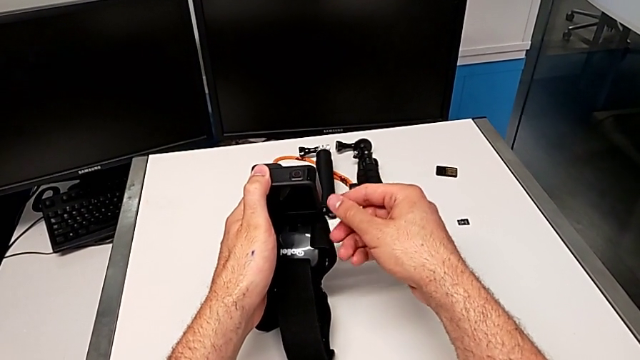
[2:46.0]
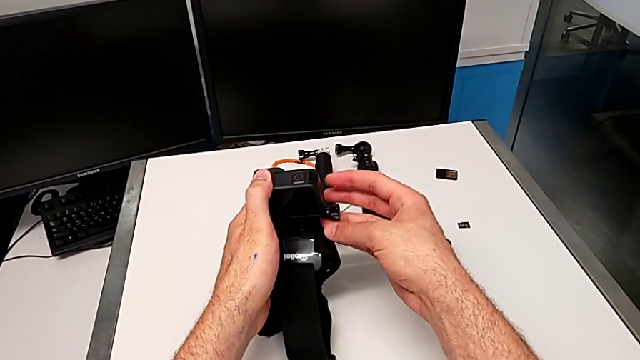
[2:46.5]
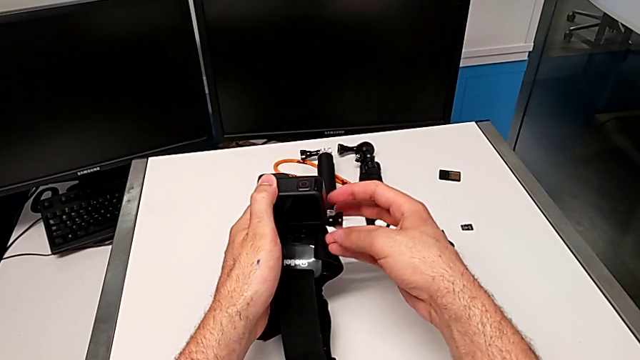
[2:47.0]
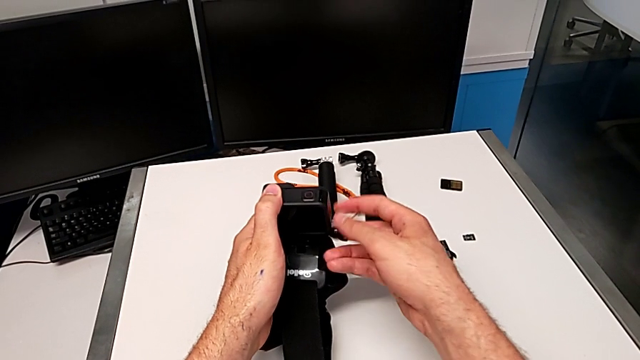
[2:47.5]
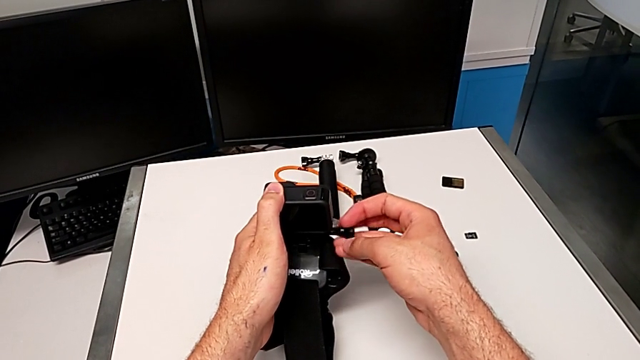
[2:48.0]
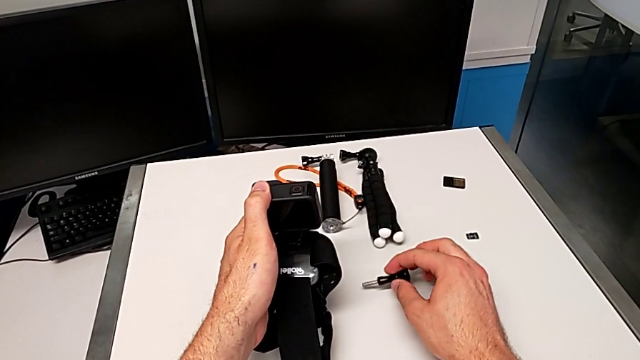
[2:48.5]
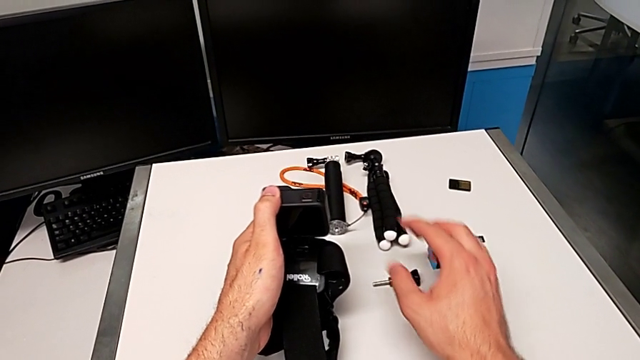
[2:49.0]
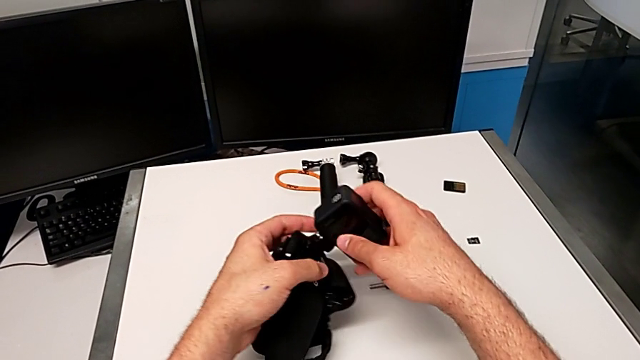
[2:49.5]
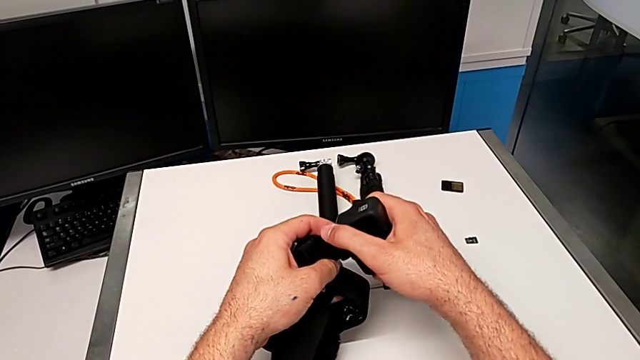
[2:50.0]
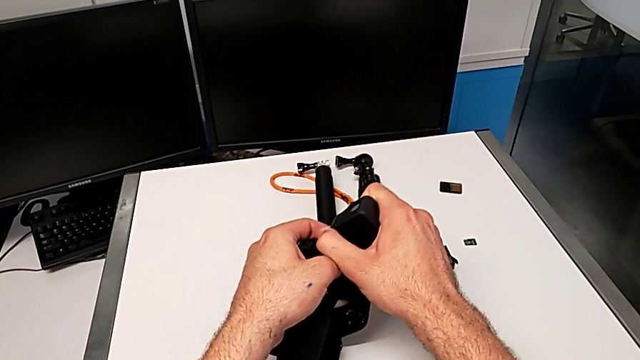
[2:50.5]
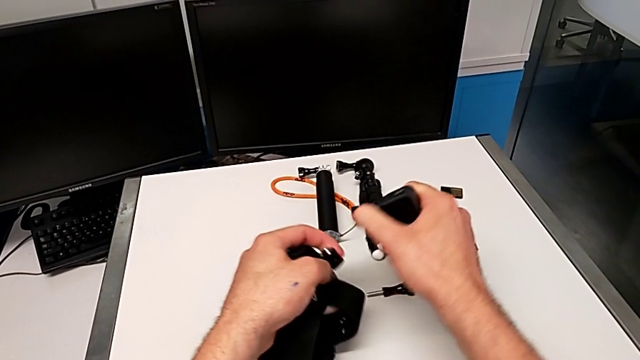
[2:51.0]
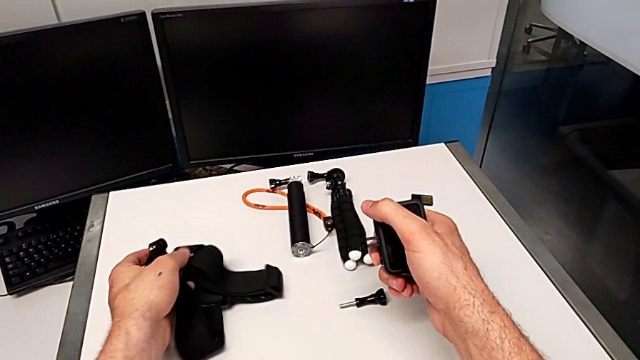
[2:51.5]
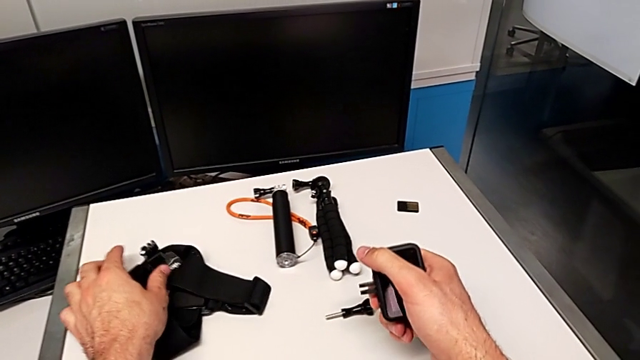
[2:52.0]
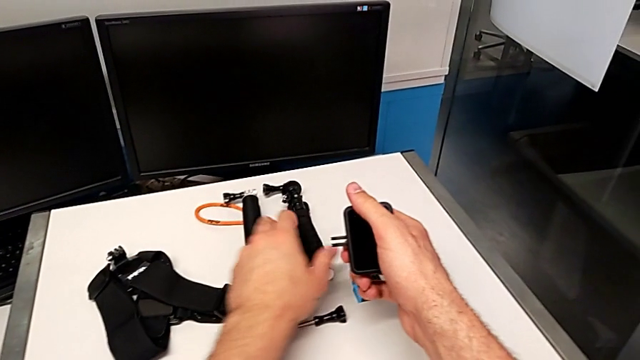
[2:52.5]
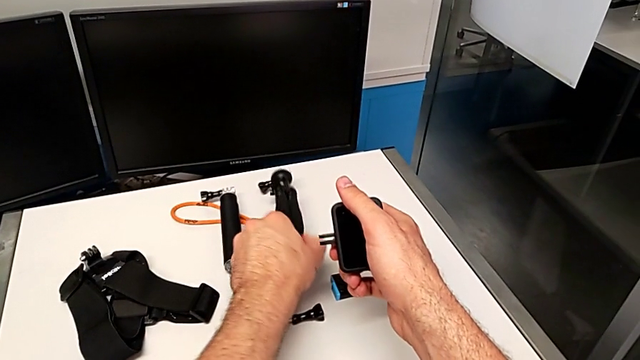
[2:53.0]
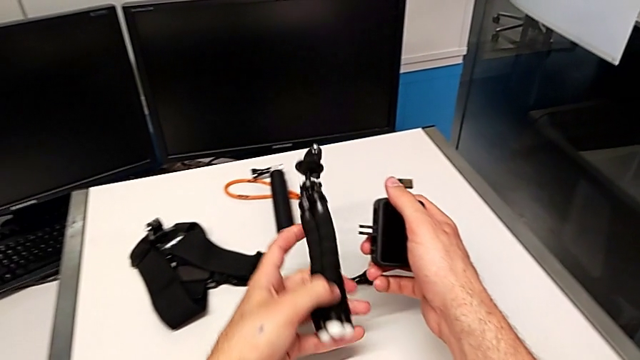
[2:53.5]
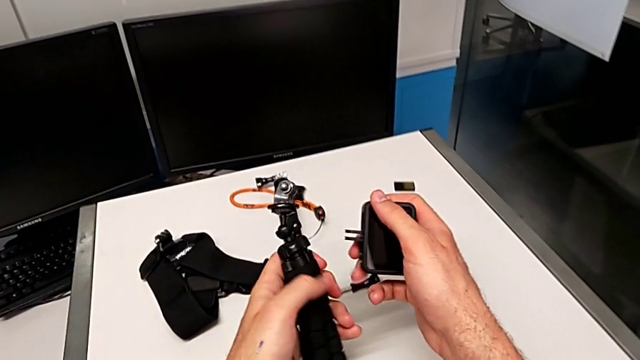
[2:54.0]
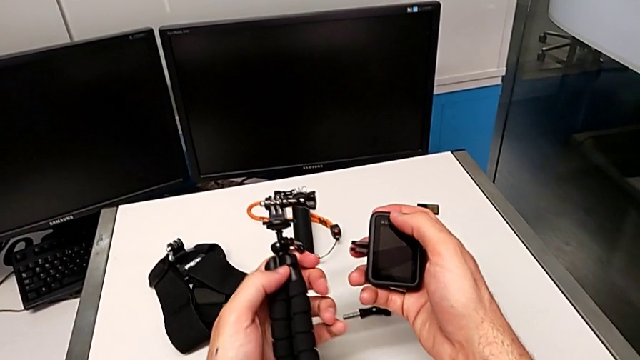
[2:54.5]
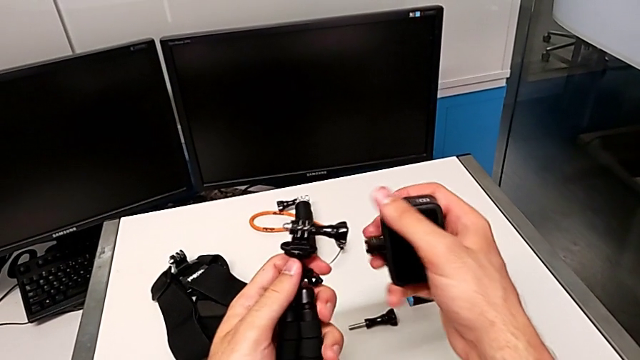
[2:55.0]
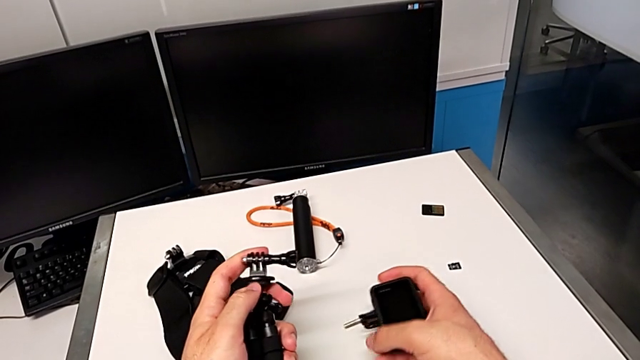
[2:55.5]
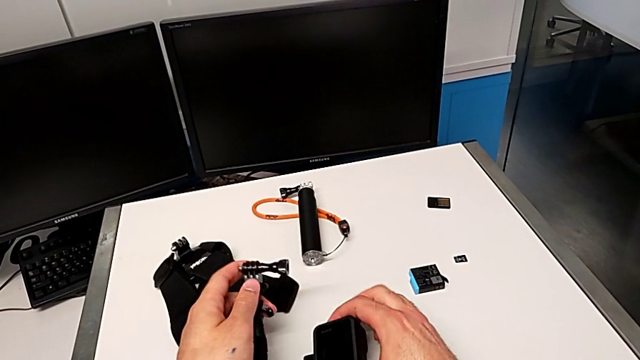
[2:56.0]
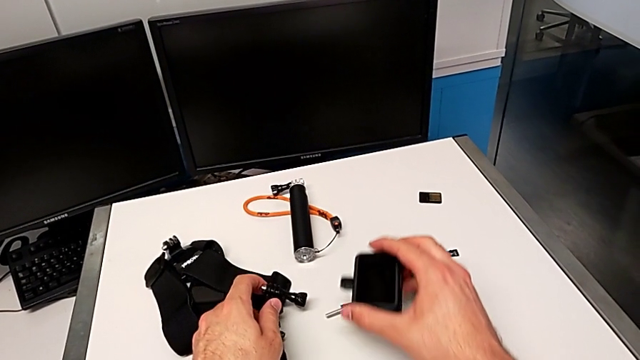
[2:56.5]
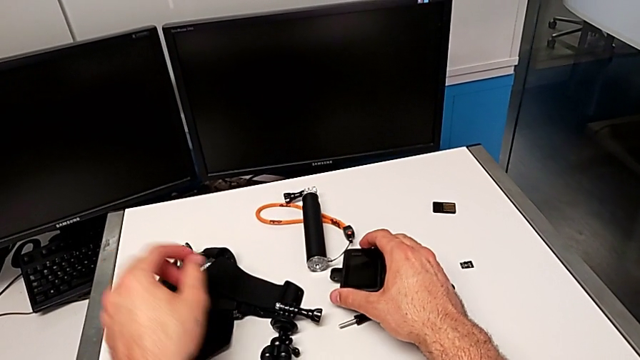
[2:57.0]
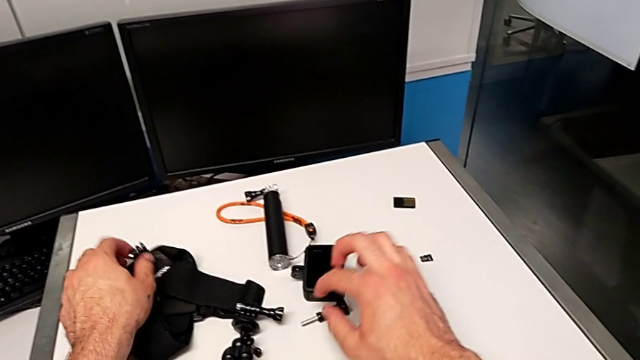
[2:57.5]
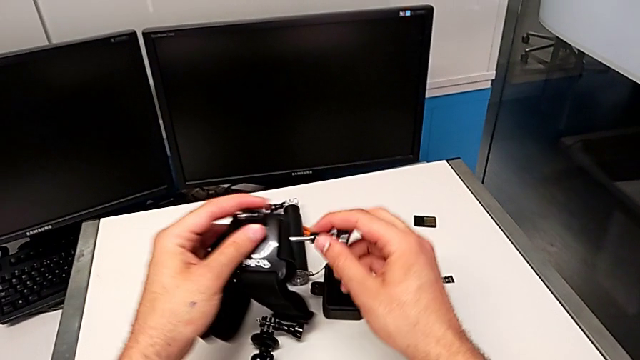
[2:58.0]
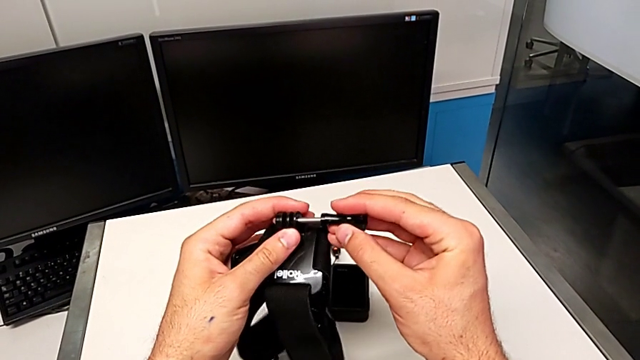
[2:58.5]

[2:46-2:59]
The camera wearer is exchanging the strap with the tripod. They unscrew the screw, withdraw it, drop it, withdraw the screw, grab the GoPro, disassemble the strap, drop it, grab the tripod, lift it, drop the GoPro, lift the strap and insert the screw.

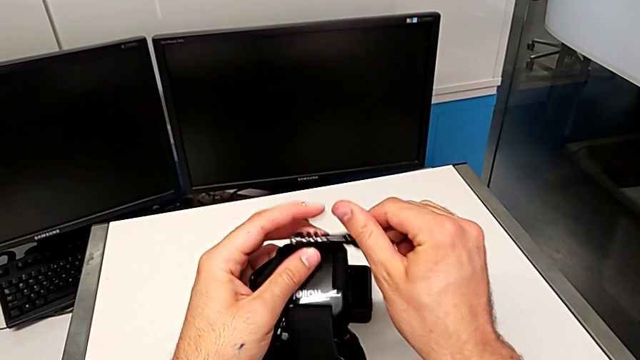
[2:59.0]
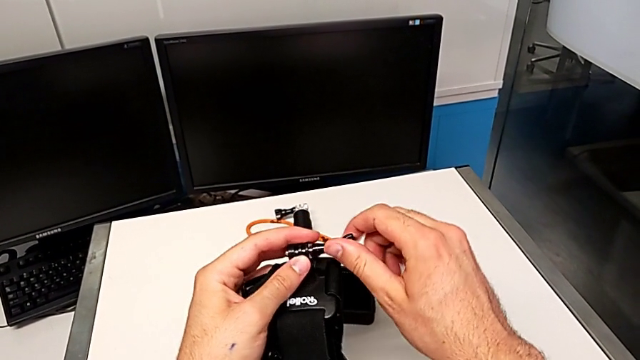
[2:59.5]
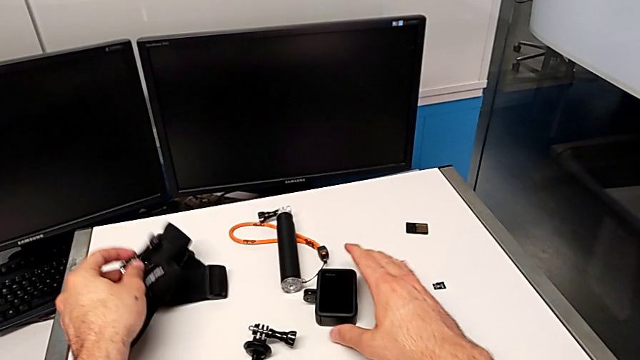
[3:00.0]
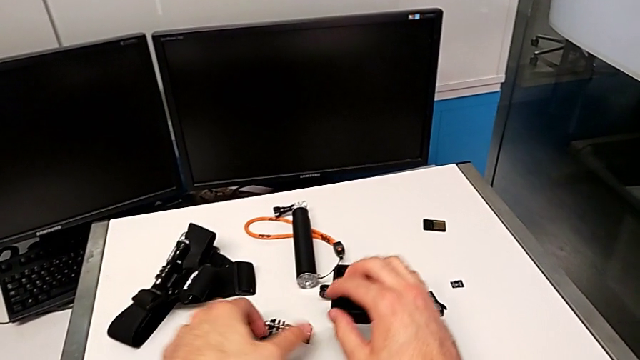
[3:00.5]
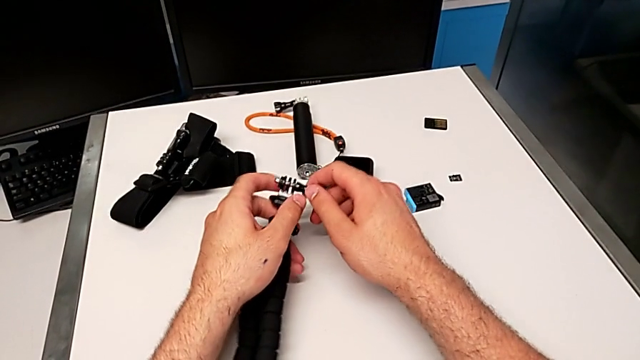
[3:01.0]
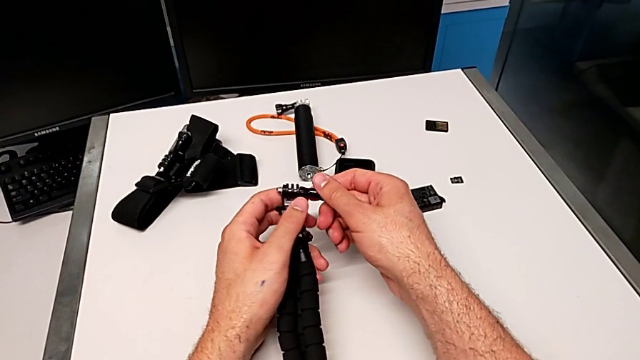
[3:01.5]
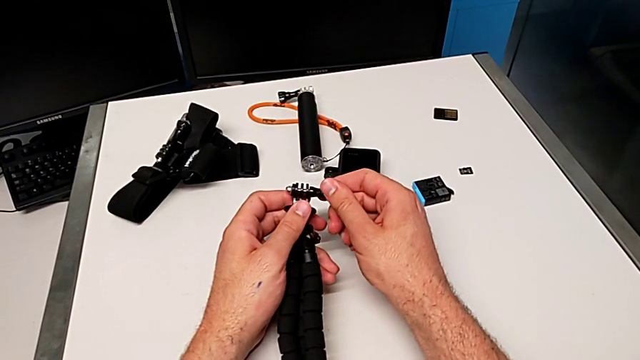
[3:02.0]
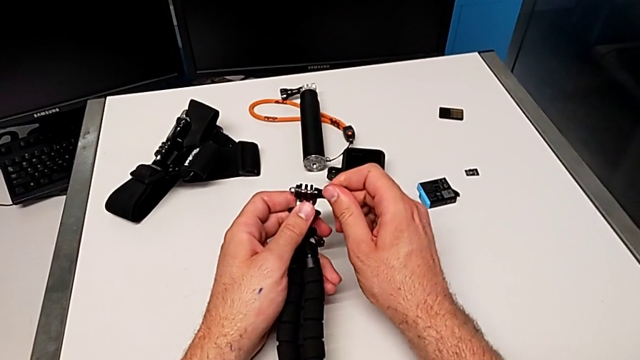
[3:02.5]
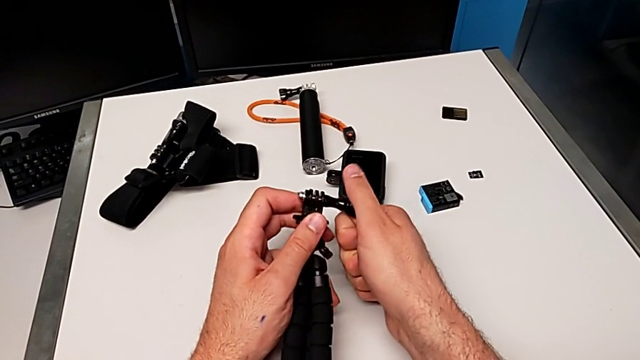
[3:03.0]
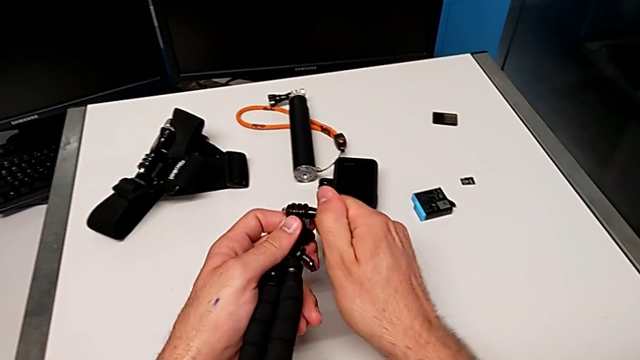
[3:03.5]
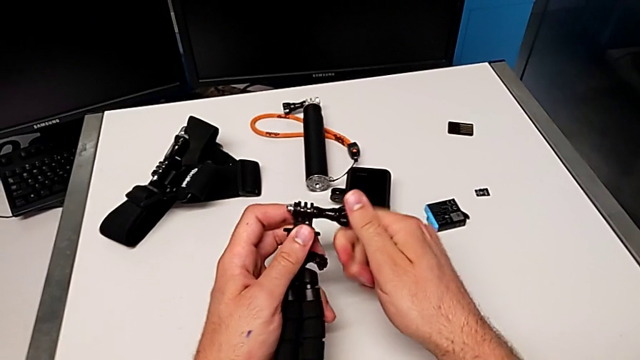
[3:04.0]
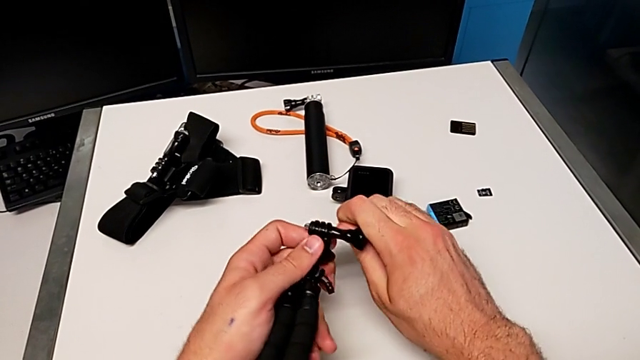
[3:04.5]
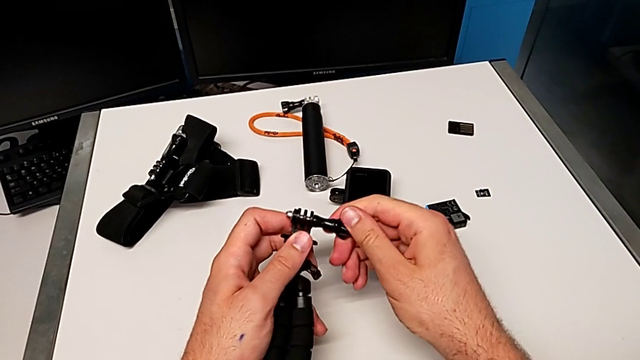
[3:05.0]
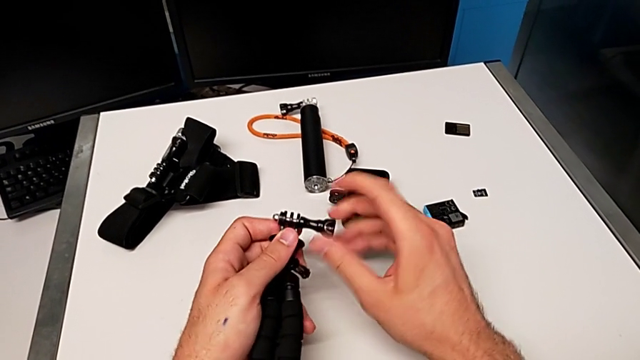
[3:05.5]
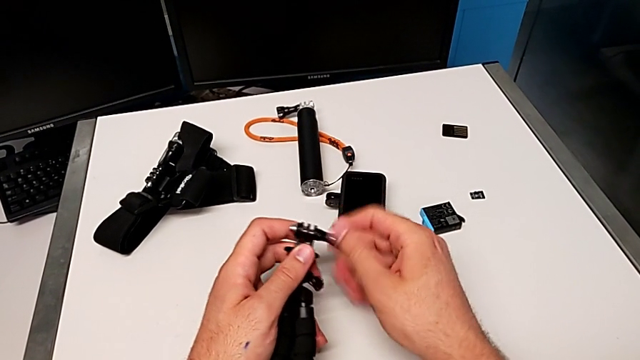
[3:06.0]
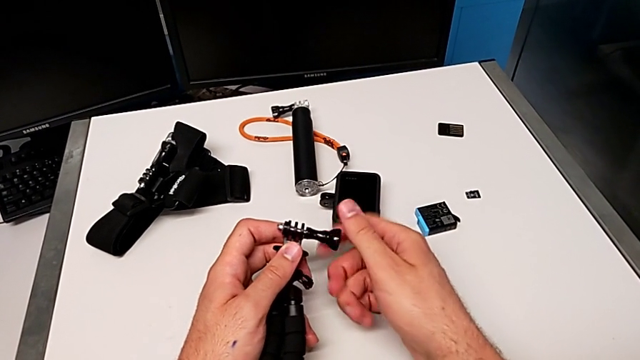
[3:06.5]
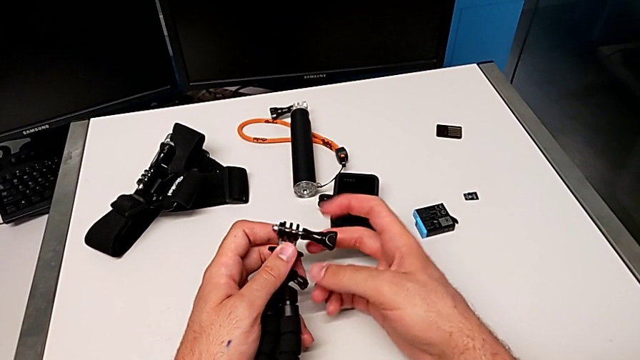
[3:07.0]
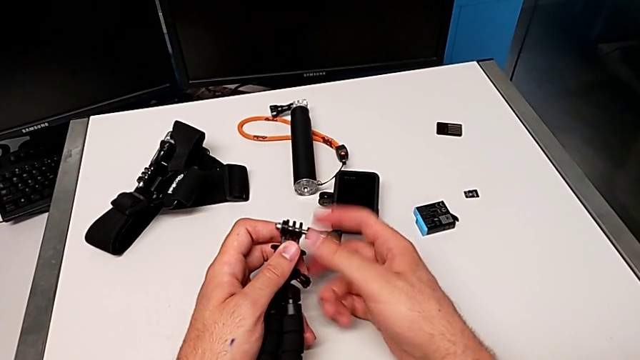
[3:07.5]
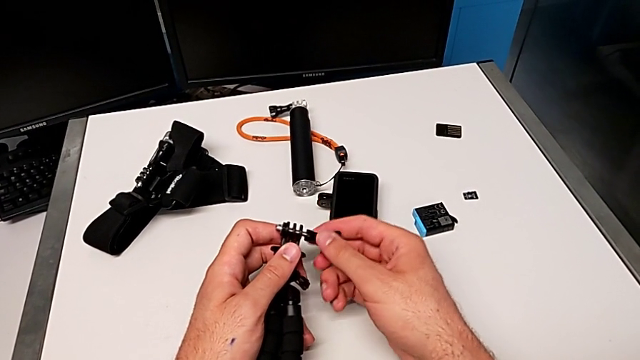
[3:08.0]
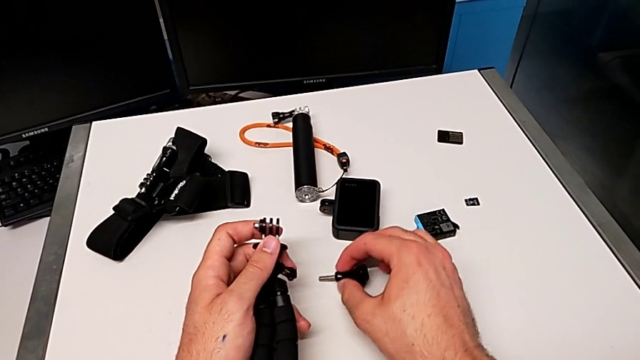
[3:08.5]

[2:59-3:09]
The camera wearer is exchanging the strap with the tripod. They screw the screw, drop the strap, grab the tripod, grab the screw and unscrew it.
